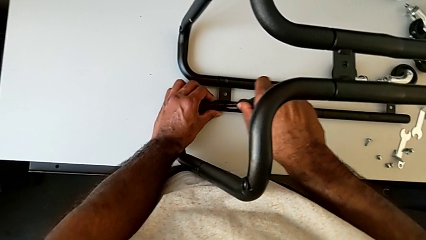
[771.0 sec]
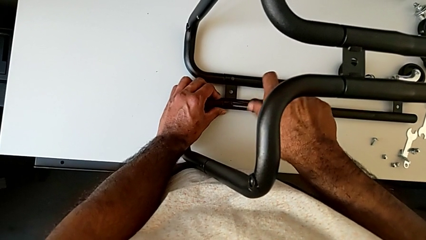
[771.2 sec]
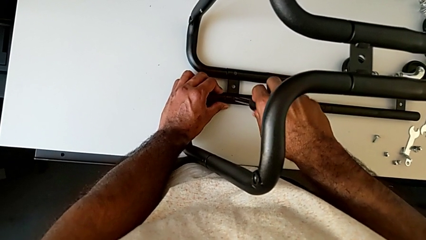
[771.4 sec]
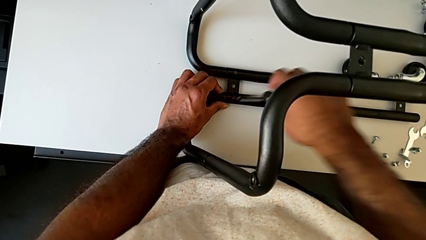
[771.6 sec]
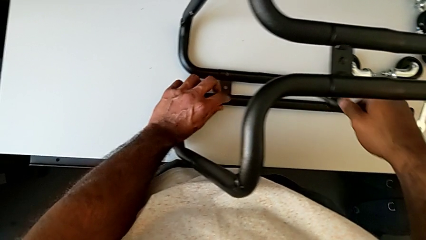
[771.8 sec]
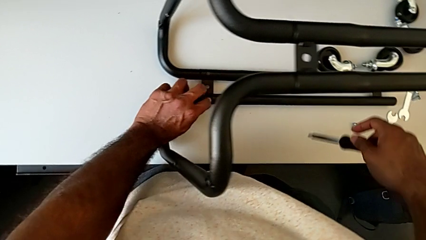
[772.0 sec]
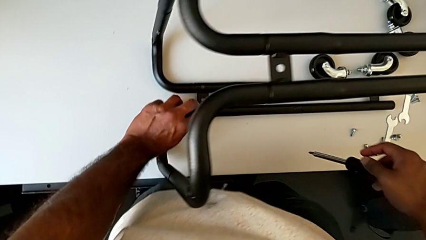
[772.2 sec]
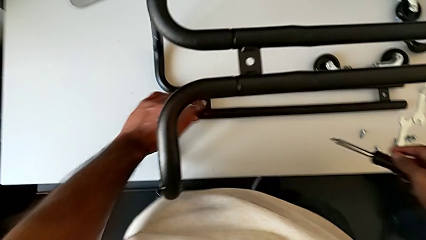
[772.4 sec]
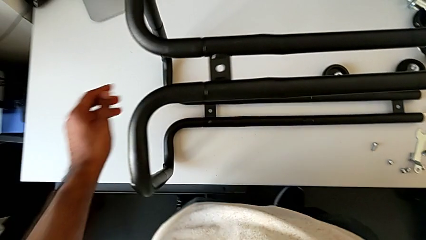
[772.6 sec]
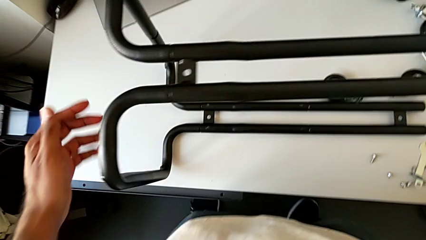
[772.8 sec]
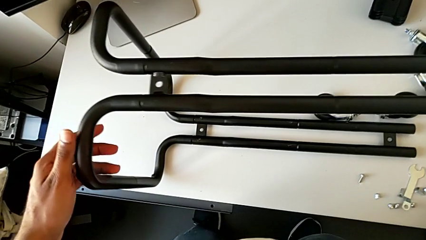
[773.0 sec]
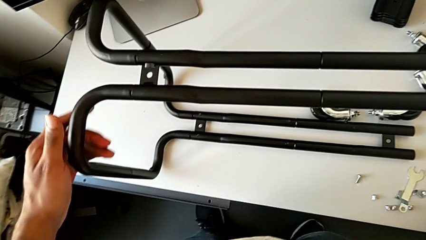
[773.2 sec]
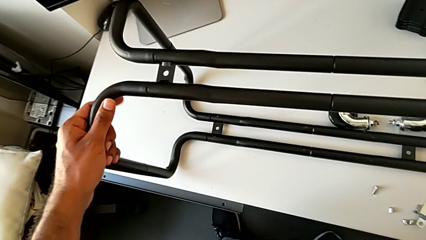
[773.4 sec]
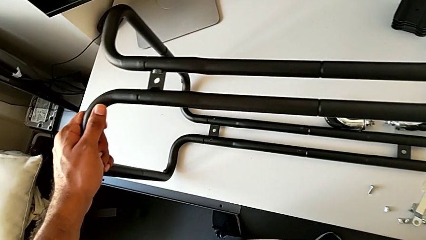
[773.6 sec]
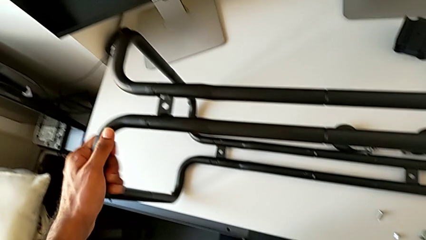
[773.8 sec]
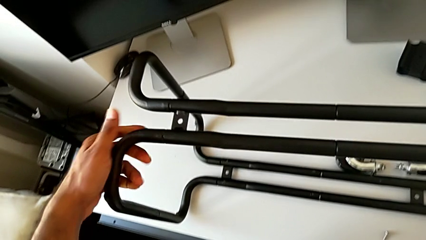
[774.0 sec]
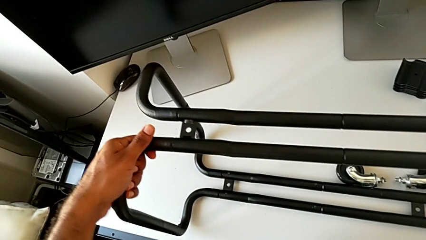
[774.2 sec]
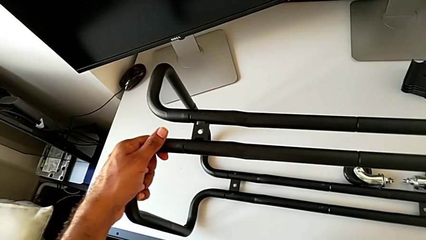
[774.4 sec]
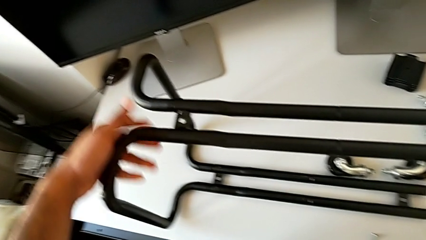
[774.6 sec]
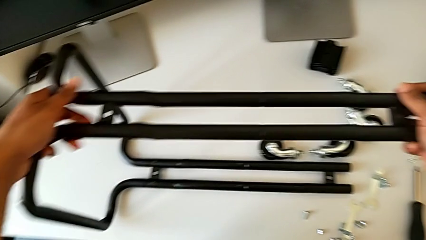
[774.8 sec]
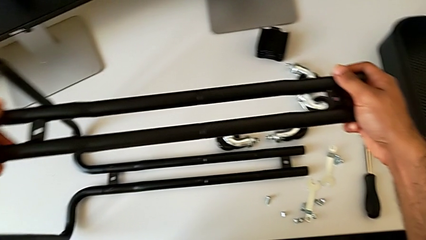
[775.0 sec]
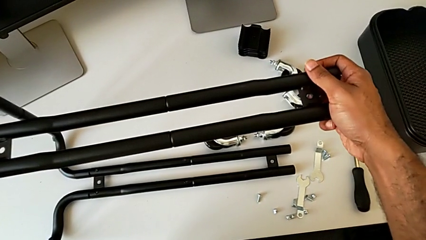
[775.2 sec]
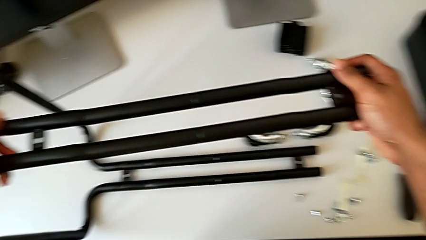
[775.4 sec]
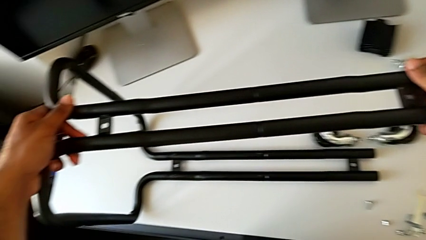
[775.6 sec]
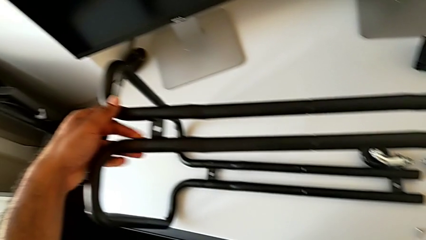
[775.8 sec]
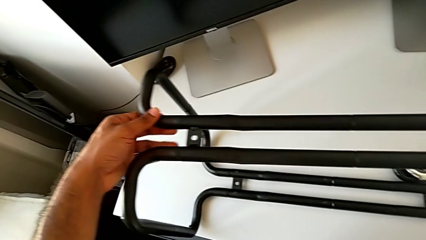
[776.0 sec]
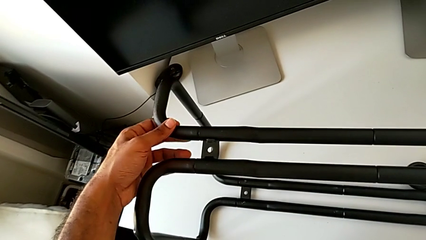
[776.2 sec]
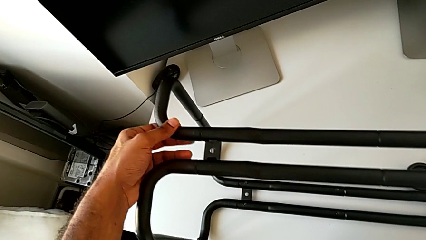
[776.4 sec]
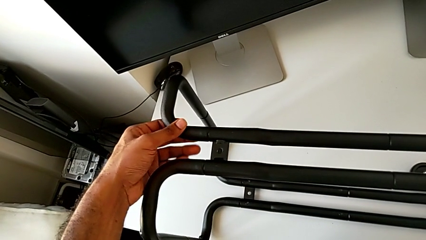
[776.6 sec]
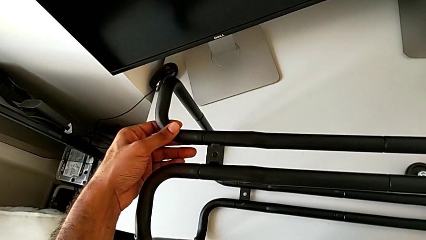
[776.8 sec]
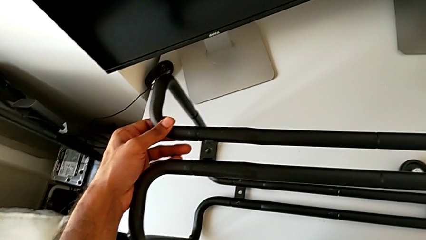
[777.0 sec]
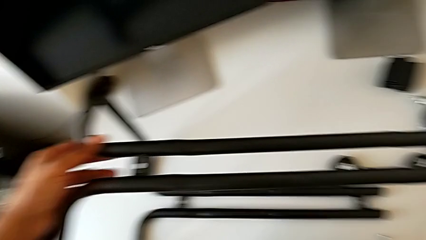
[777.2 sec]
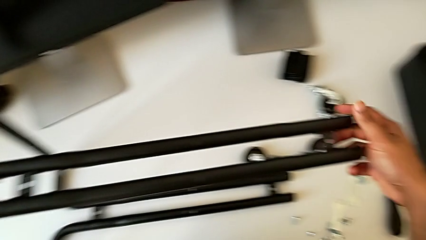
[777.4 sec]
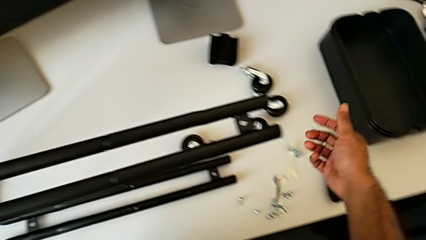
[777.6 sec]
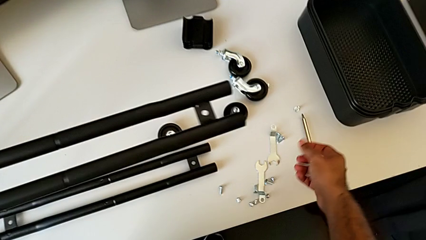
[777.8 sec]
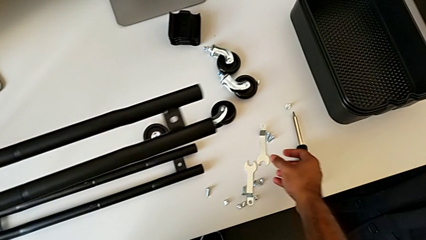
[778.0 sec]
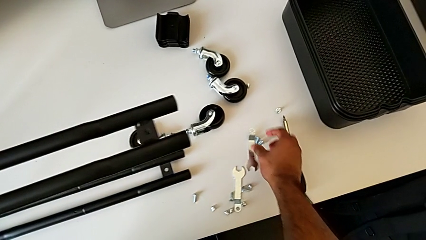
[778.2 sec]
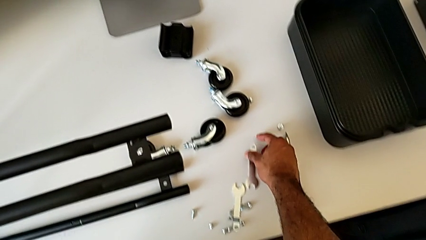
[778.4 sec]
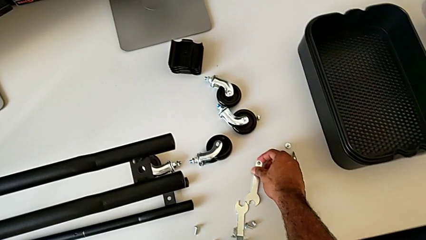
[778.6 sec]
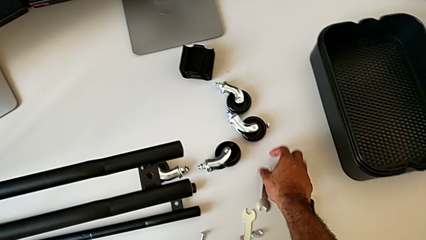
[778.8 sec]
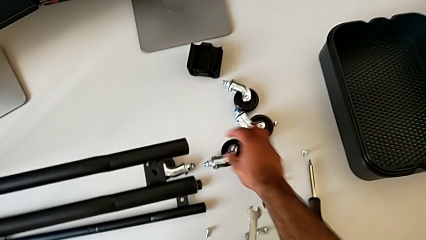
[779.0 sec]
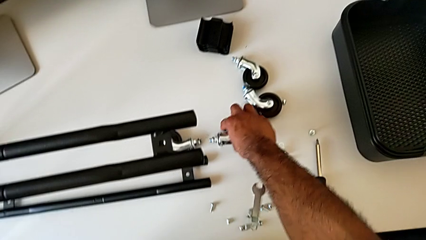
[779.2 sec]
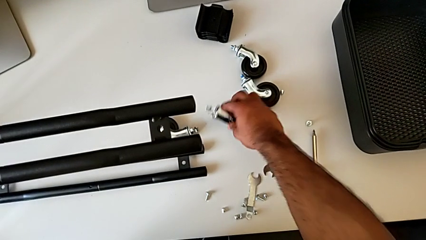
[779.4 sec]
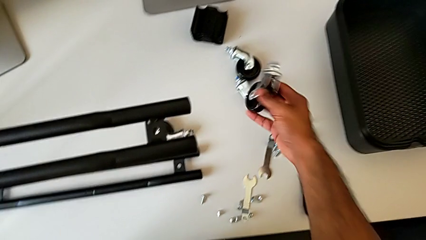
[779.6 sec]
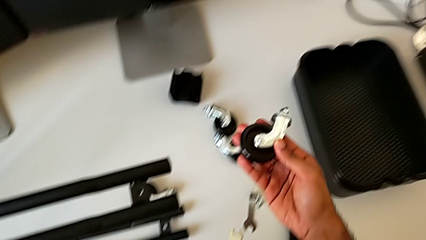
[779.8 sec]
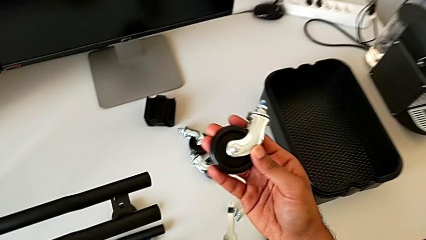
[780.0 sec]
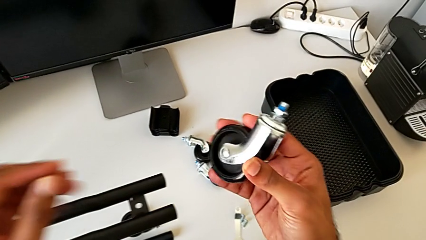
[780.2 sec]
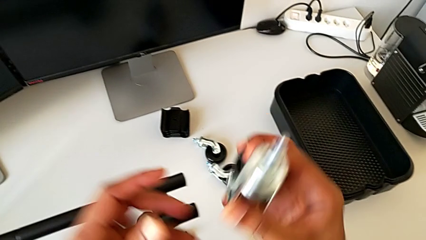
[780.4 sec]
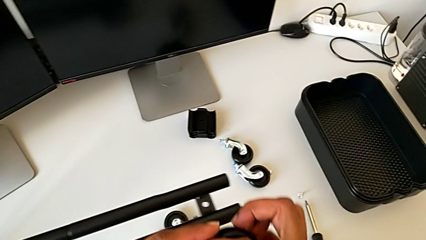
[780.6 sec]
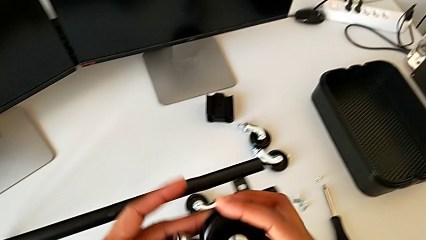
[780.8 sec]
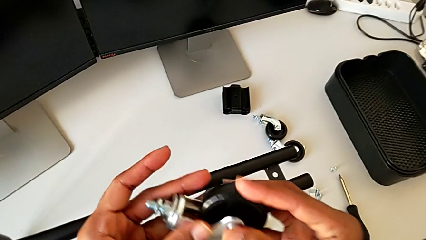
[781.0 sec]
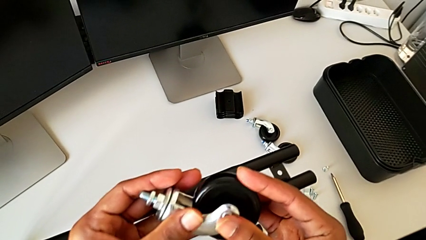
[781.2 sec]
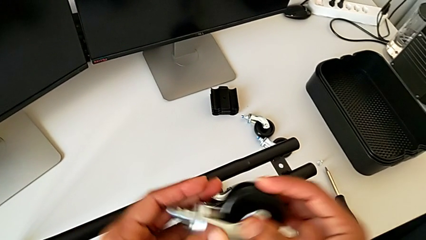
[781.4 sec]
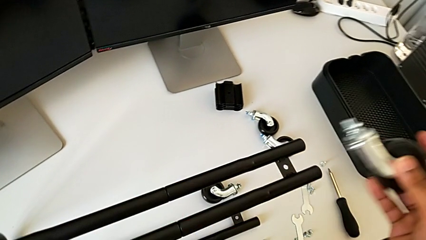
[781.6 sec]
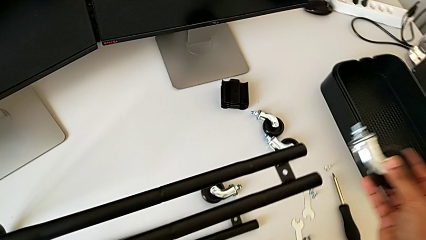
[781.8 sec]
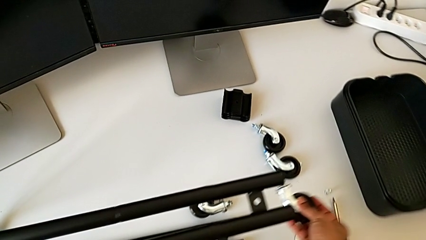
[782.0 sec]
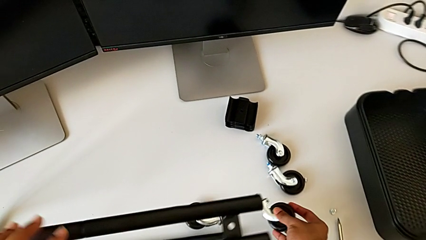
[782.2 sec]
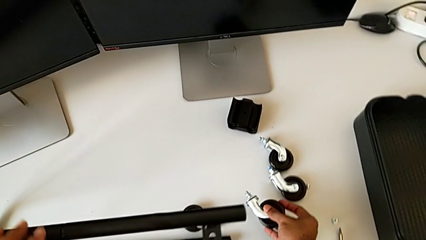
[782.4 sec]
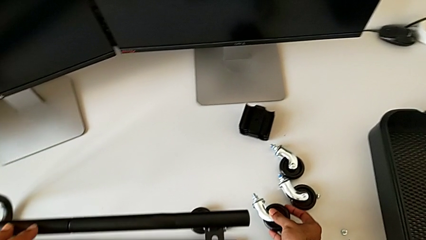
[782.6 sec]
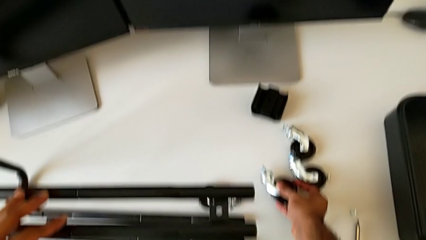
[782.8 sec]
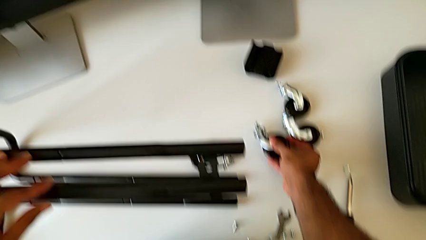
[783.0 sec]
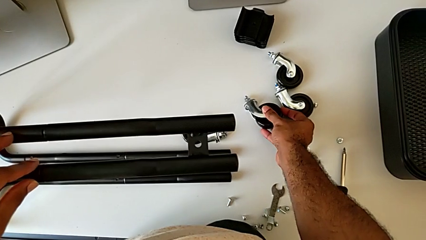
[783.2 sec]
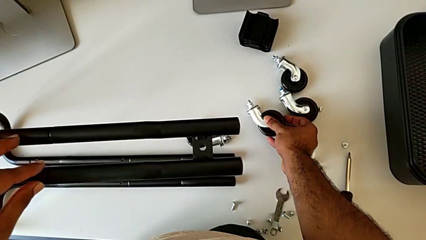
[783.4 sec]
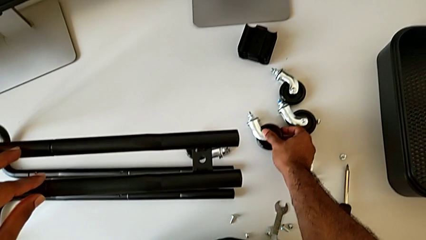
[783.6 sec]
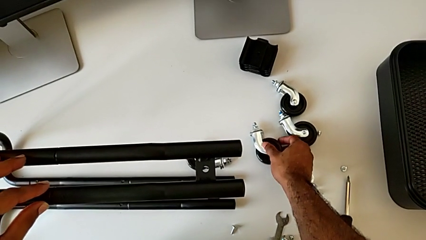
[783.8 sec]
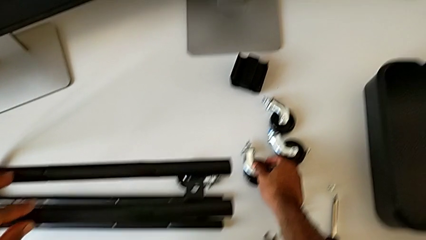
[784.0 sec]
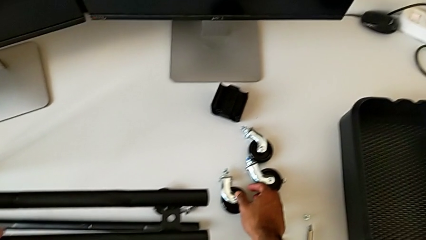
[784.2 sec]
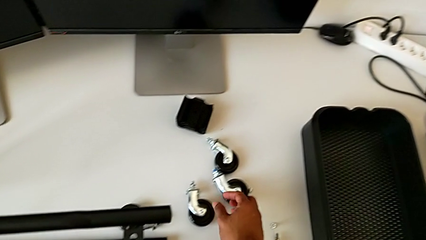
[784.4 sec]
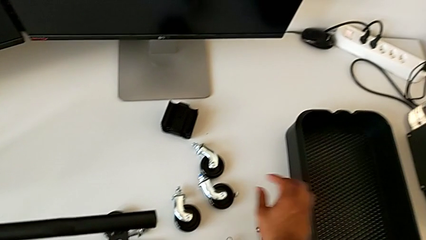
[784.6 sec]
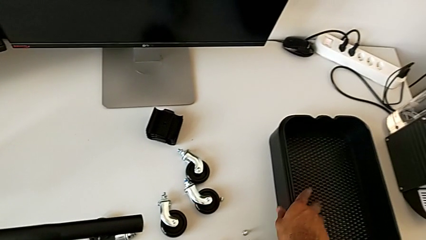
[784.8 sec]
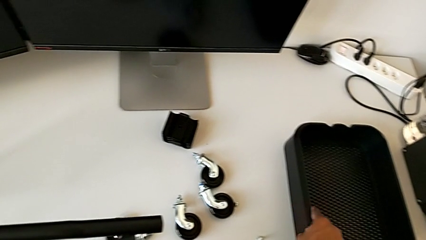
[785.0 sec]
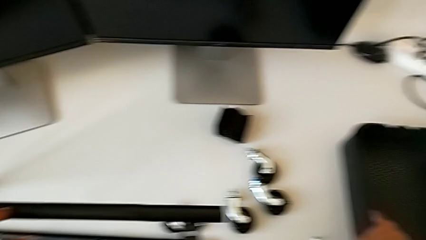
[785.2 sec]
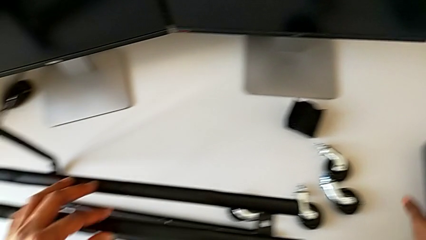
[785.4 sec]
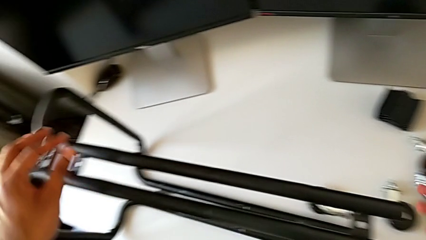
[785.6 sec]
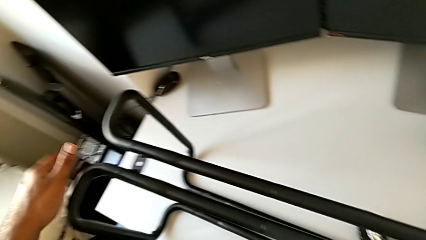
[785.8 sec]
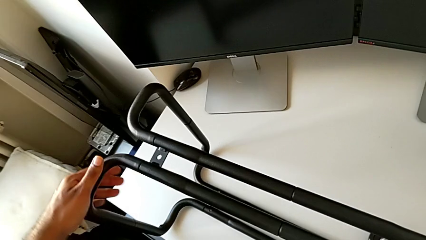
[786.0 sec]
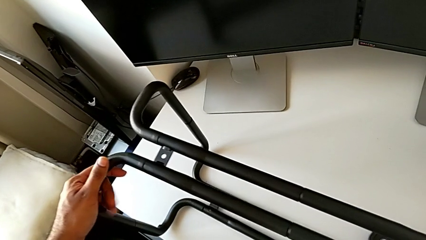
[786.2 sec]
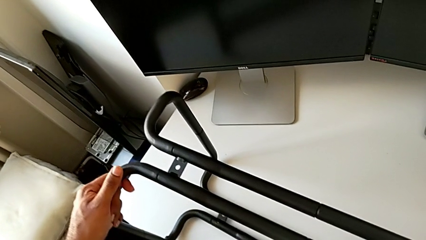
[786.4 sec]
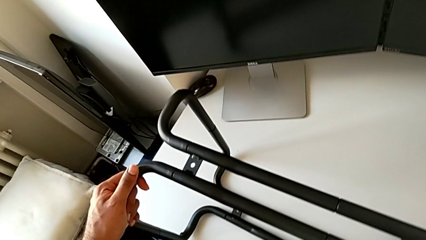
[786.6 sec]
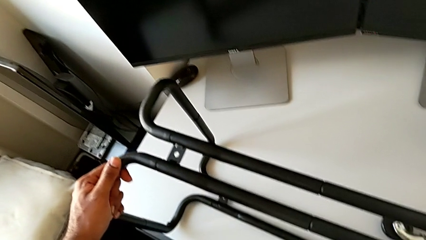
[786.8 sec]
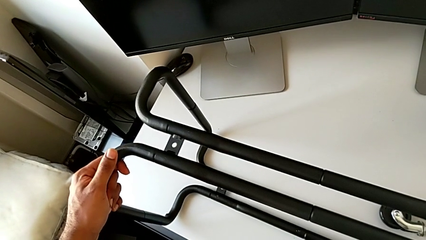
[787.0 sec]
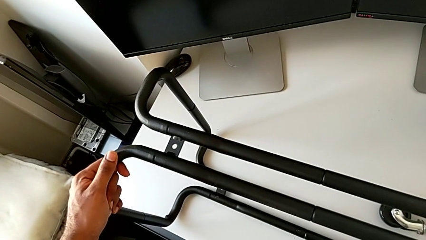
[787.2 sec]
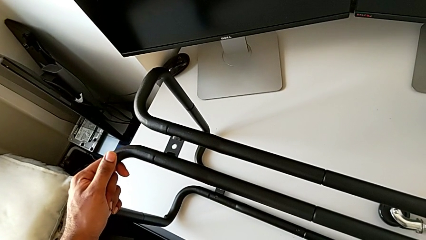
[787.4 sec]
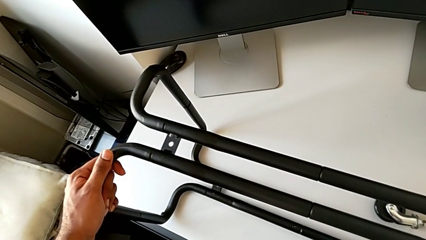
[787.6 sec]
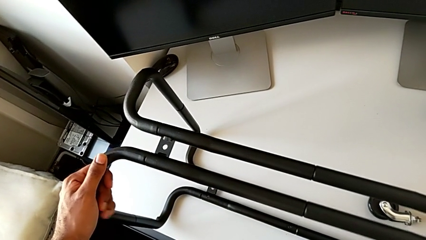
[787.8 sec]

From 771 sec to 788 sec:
The camera wearer is assembling the bottom tray. They disassemble the screwdriver, inspect the leg, approach the wheel, grab it, wrongly lift it, place it, grab the grid tray and grab the frame.
